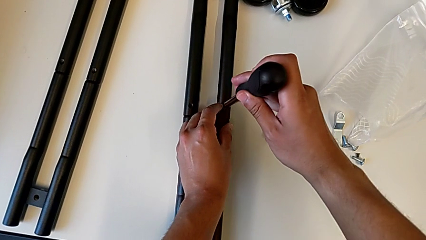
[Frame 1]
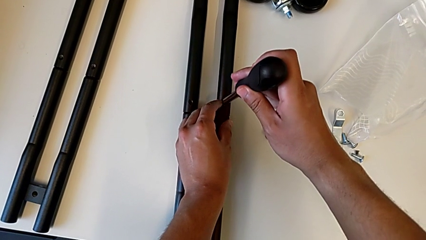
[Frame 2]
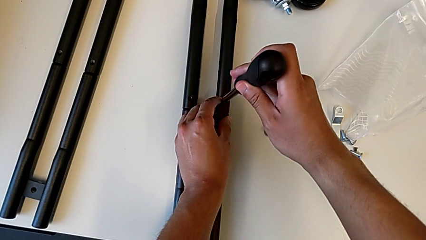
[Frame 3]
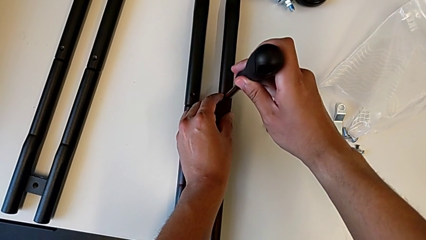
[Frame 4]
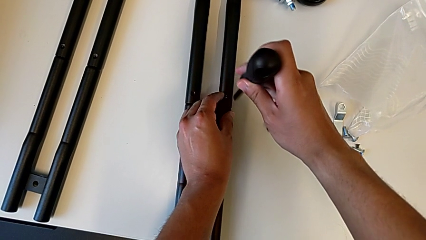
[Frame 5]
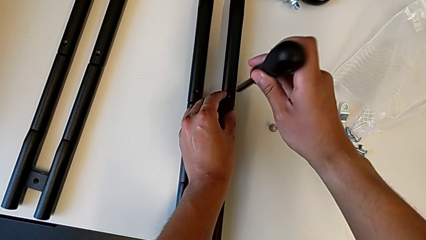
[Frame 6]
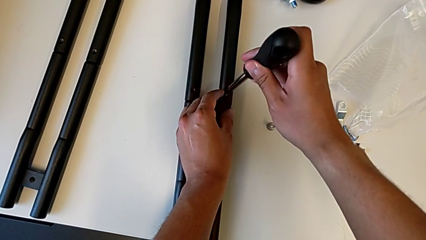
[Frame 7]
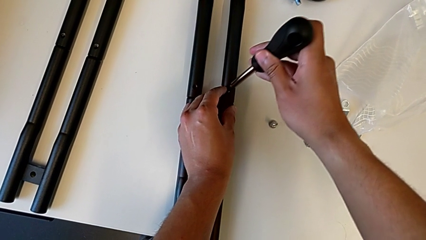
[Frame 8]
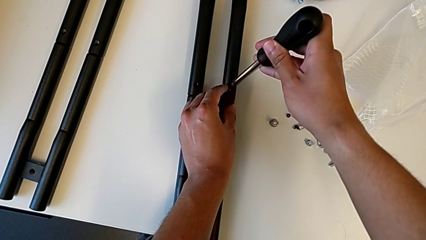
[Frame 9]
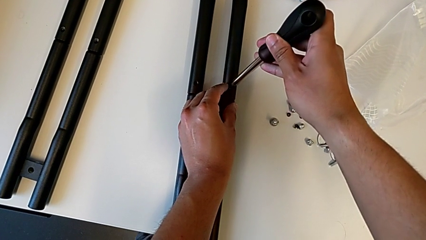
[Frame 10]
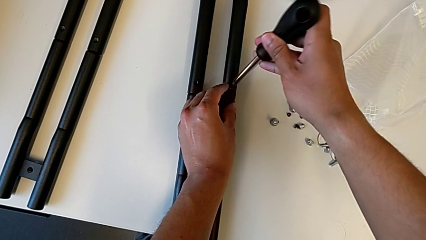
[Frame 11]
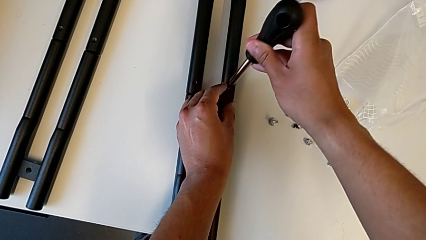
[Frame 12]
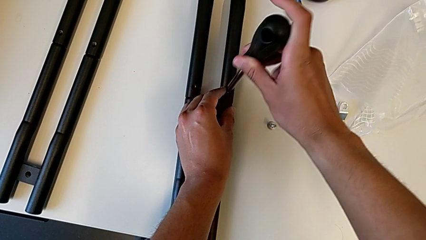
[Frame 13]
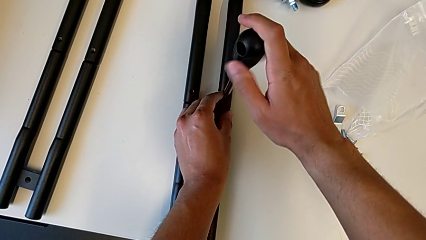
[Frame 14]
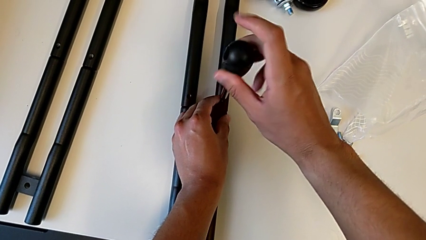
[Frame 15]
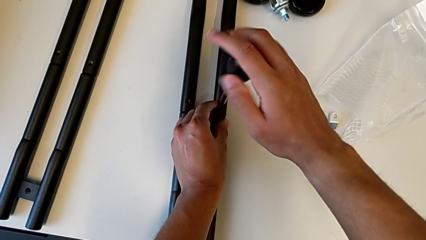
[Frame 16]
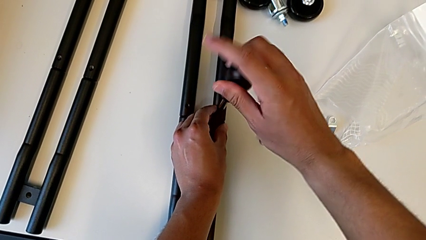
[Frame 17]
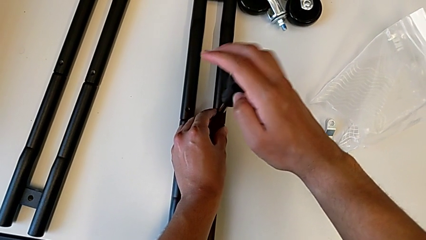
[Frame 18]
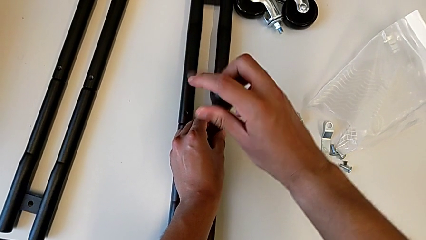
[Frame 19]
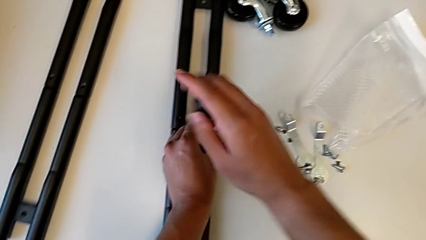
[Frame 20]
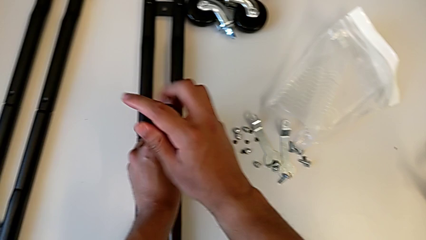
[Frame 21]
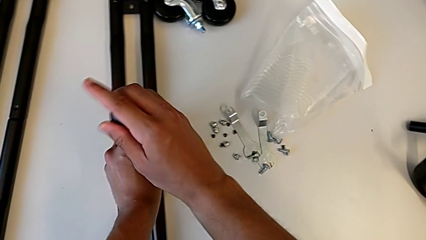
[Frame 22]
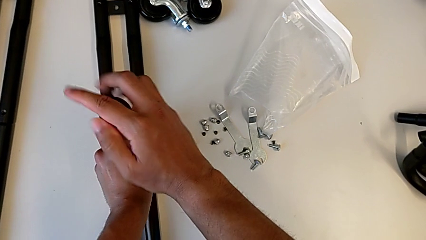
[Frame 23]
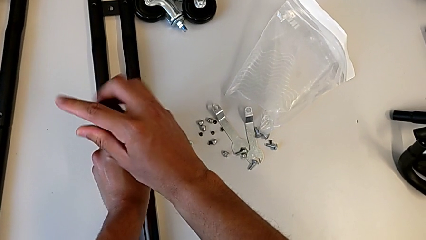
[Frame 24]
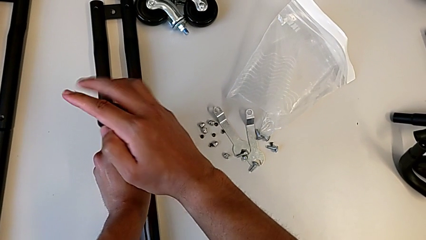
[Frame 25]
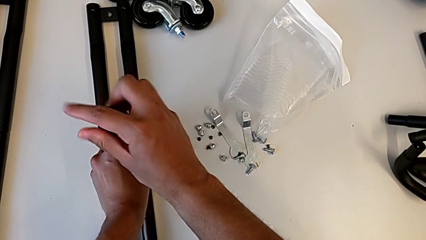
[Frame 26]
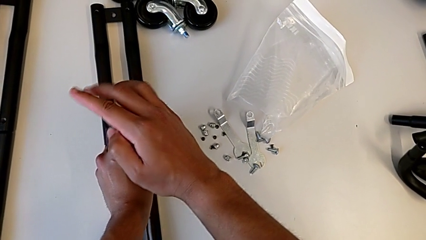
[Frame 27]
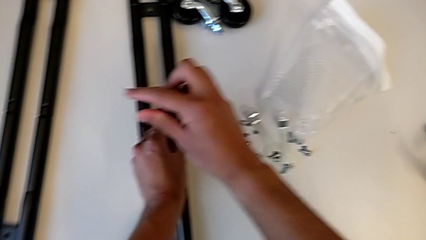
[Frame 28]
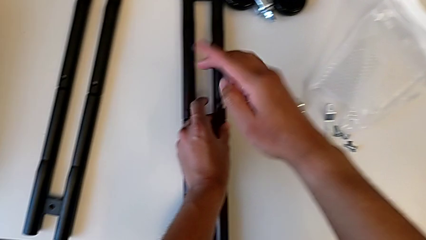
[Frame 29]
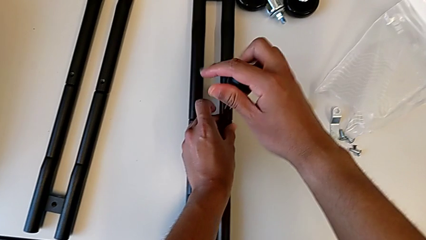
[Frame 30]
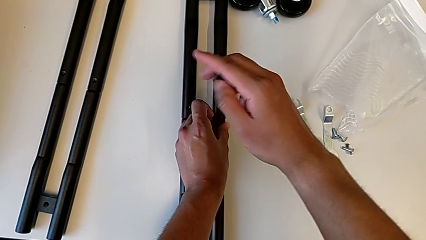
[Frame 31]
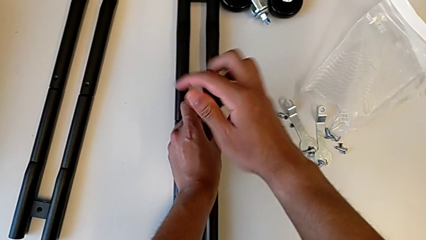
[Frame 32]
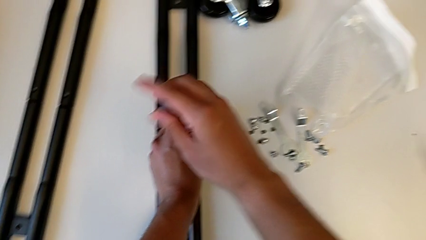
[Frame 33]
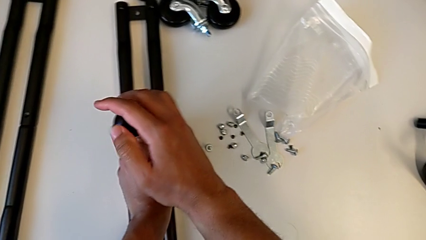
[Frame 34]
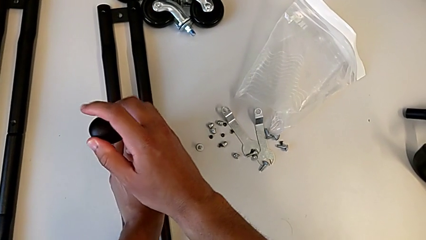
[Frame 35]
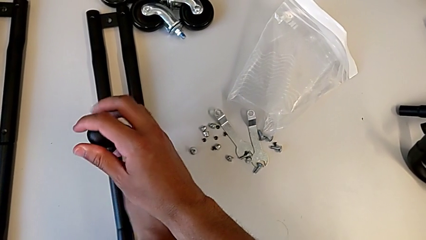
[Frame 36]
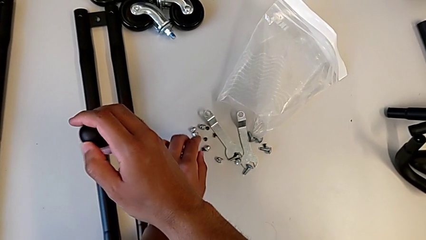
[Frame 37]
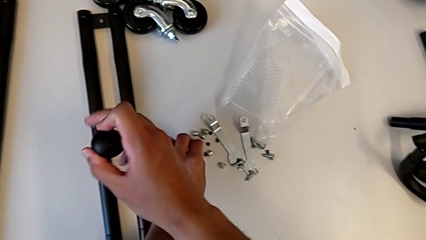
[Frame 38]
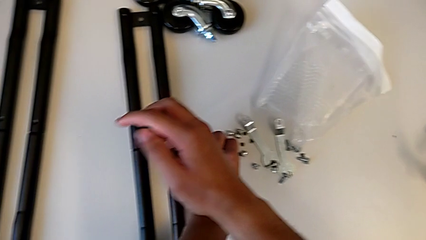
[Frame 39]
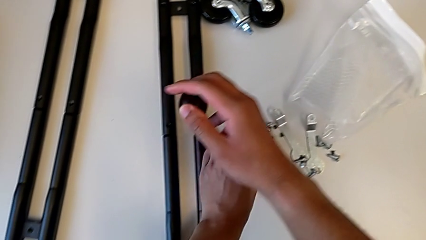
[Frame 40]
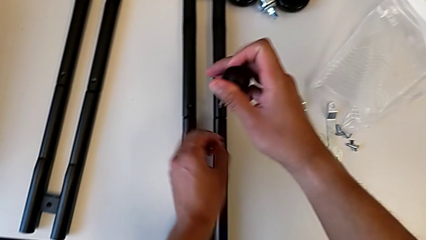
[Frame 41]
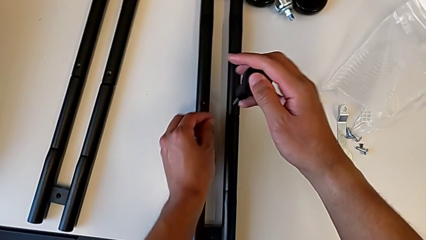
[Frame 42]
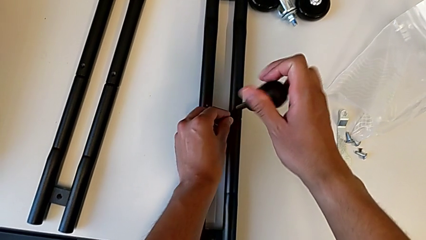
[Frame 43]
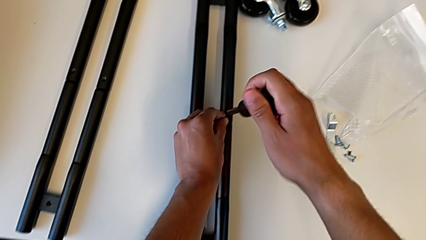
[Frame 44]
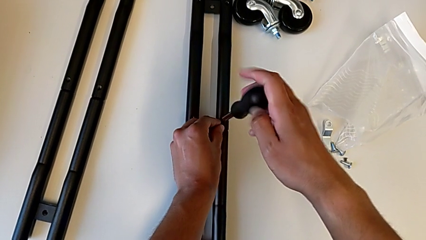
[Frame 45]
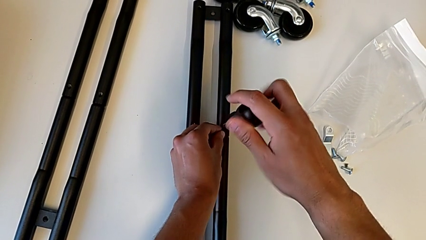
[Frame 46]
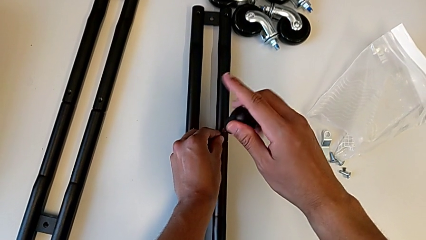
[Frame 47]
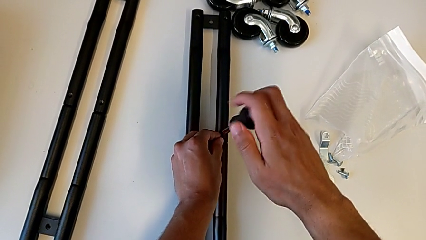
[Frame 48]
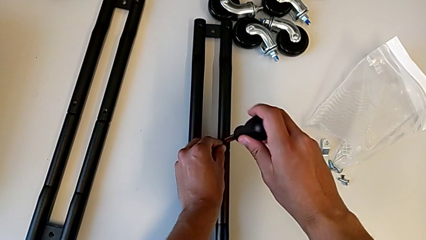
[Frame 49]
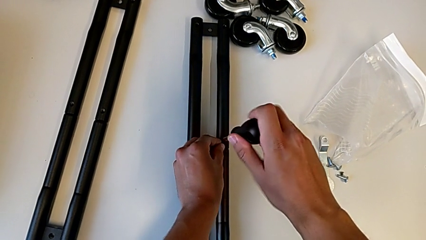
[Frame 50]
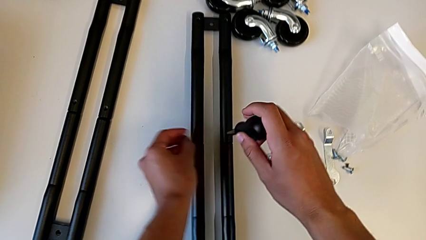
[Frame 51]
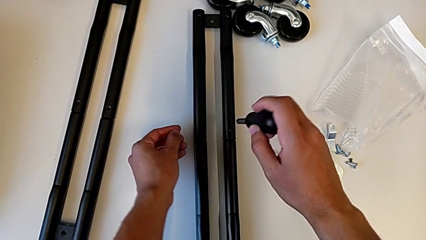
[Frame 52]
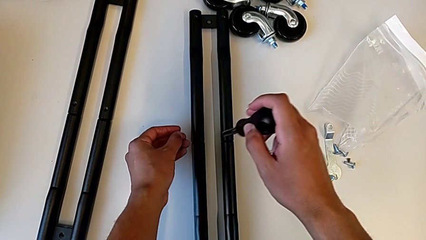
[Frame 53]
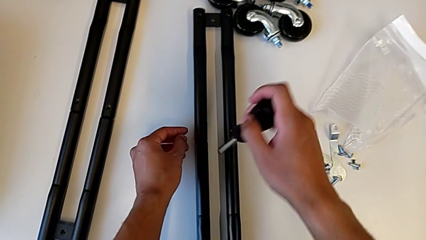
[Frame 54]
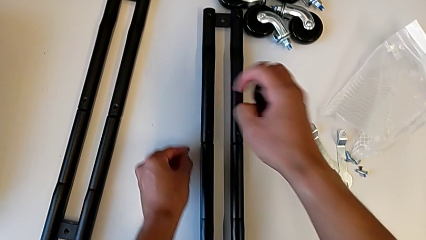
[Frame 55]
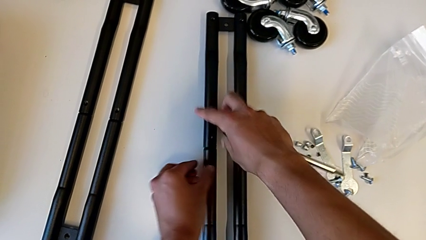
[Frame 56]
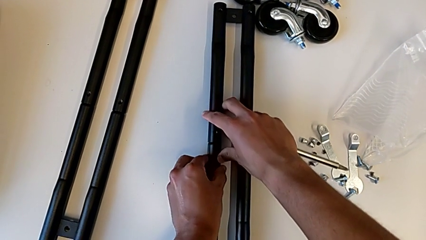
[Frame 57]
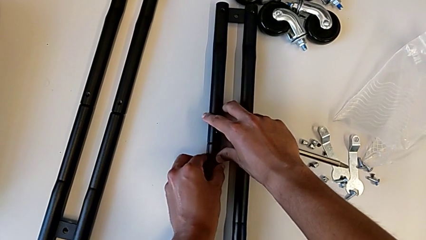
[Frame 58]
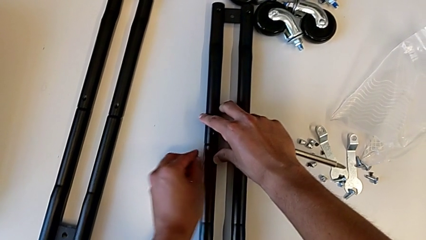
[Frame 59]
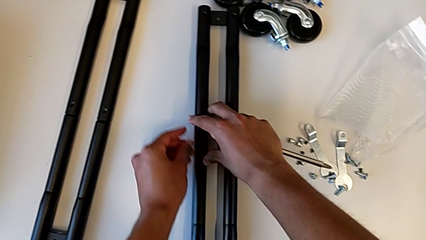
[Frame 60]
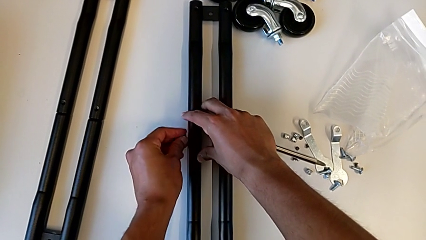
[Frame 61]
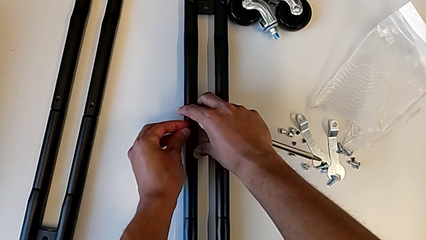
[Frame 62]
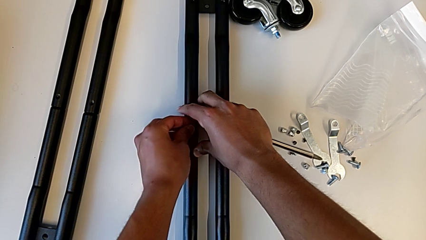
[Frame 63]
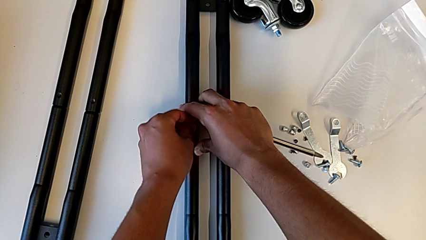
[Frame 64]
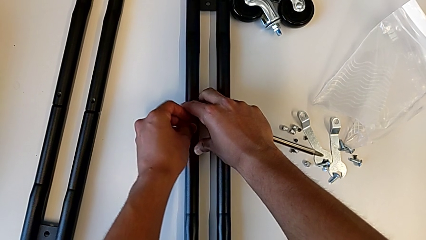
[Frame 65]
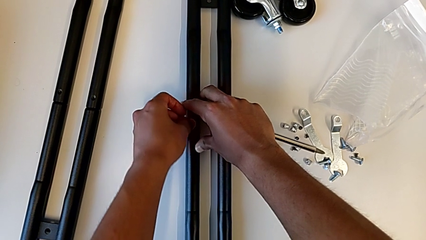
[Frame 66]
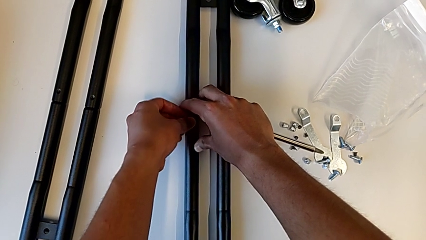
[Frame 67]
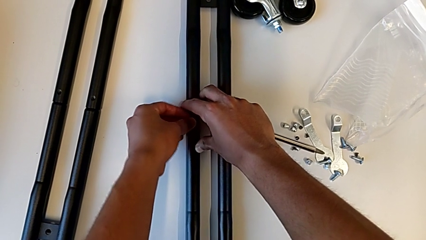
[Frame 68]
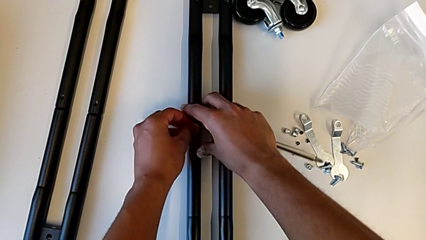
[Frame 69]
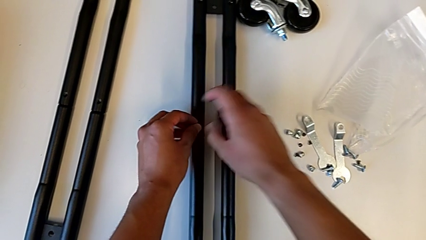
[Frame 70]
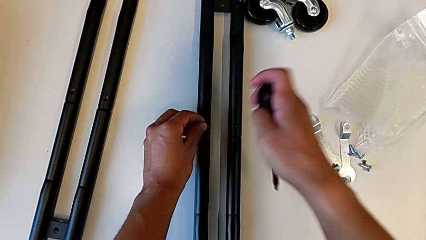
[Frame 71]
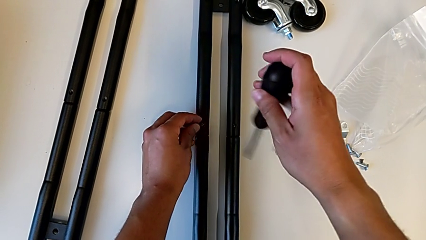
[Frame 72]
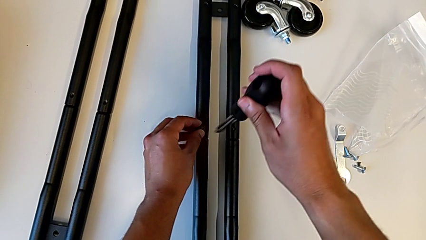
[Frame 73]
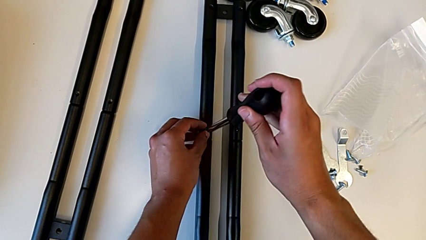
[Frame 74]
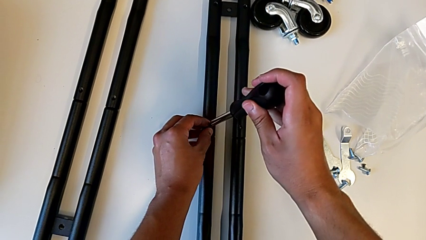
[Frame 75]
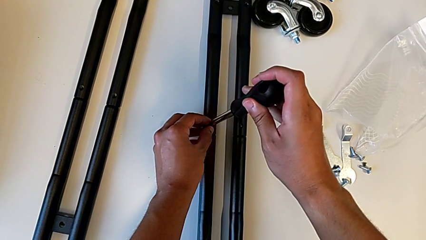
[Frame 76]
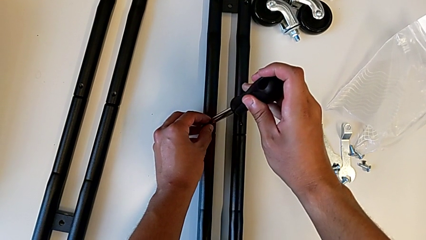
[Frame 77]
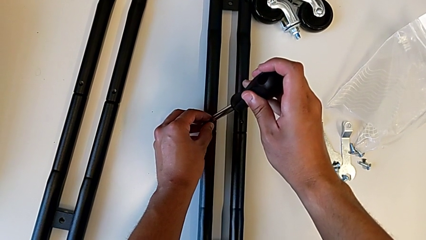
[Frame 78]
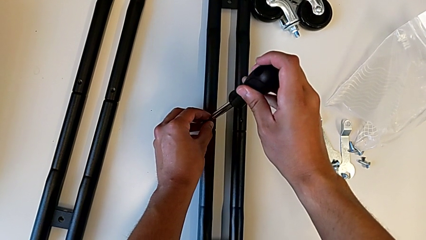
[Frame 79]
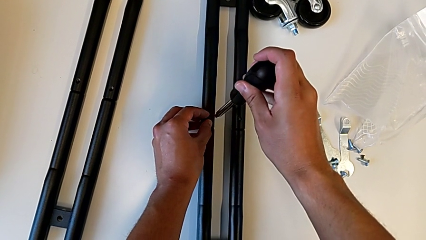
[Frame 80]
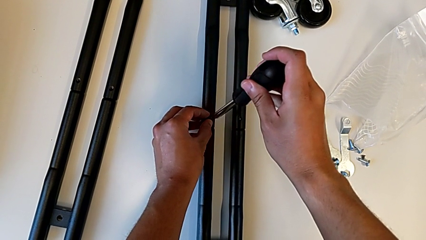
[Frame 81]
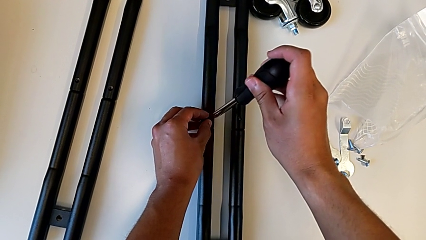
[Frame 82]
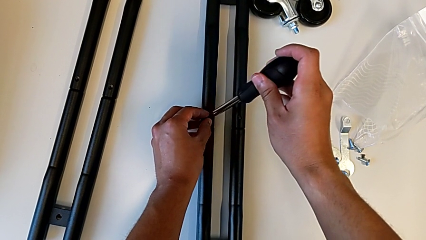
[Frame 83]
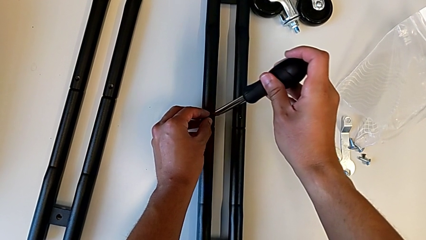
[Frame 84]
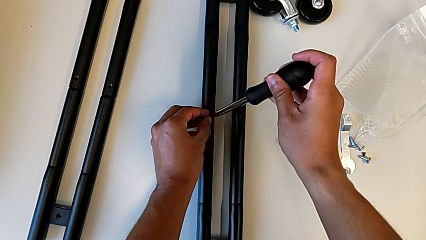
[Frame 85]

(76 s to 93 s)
The camera wearer is screwing the first pair of side bars. They keep screwing the first leg and align the second screw.
